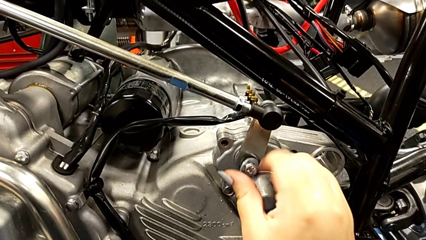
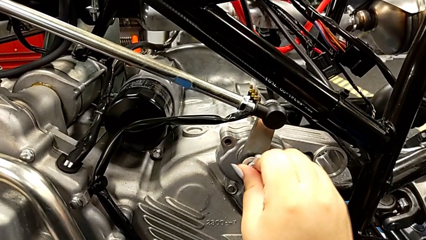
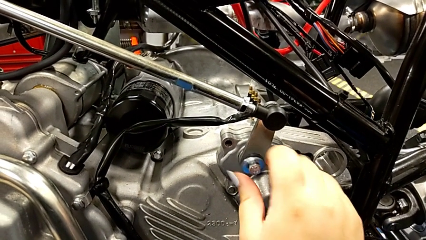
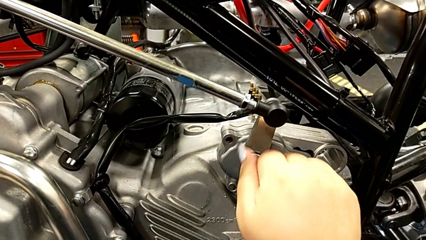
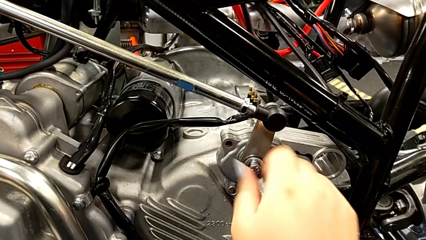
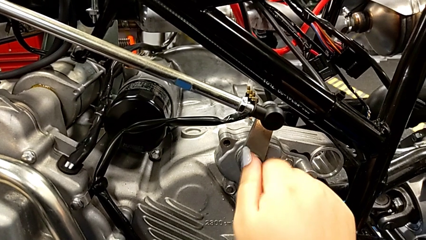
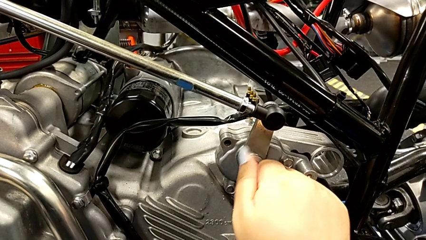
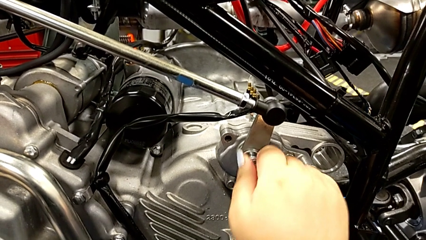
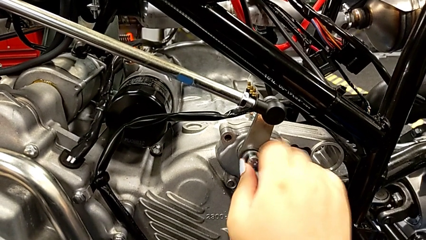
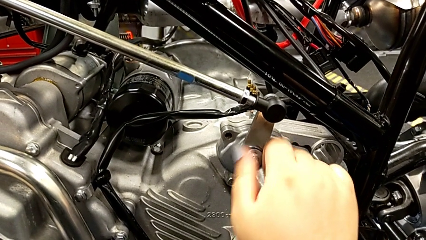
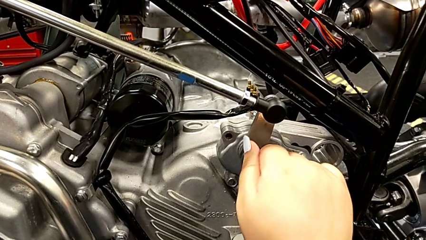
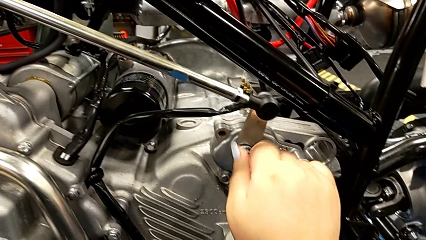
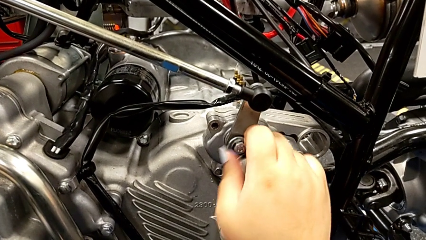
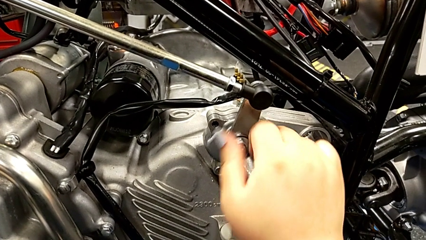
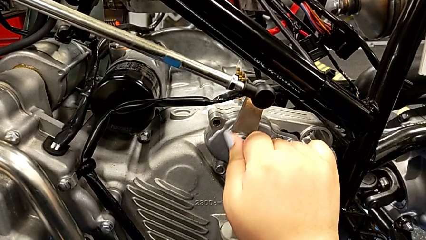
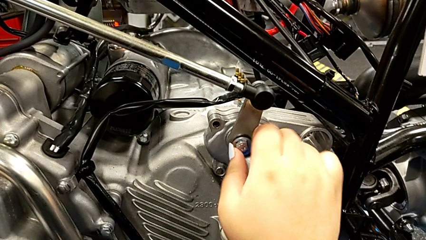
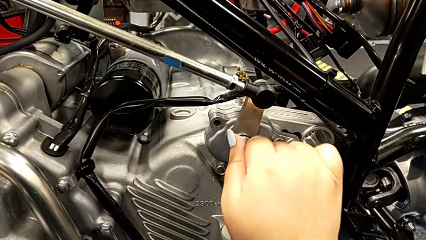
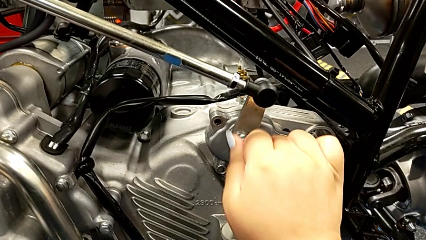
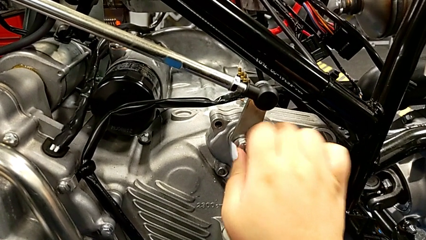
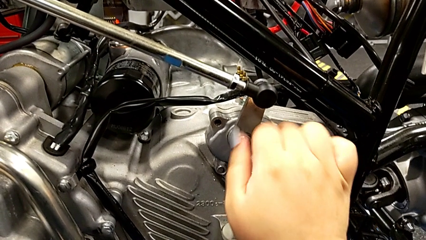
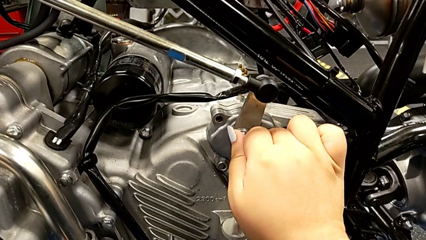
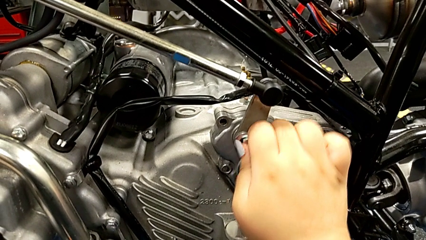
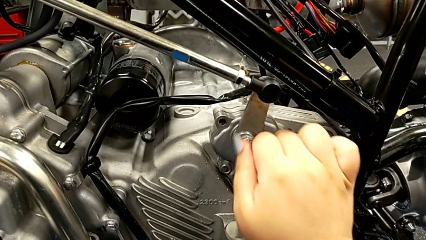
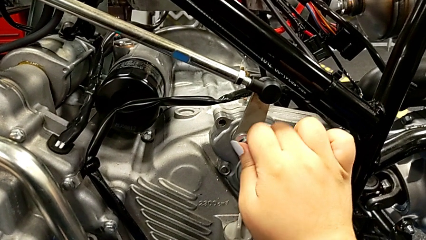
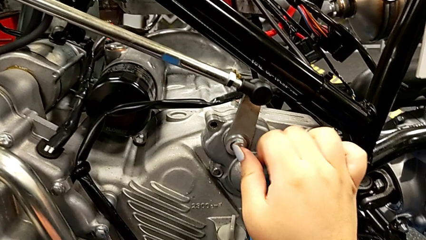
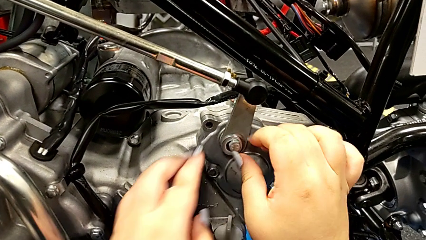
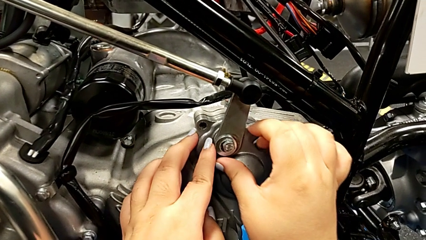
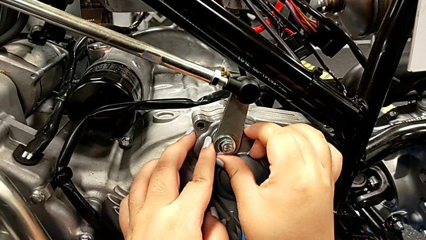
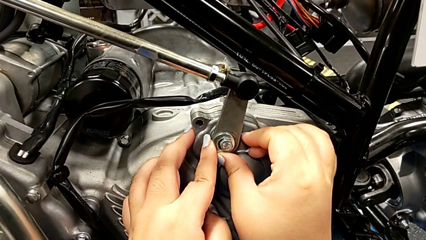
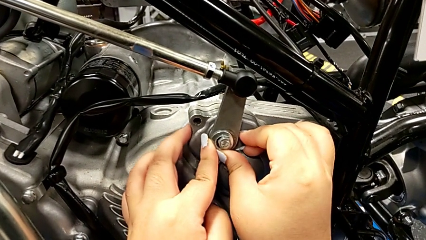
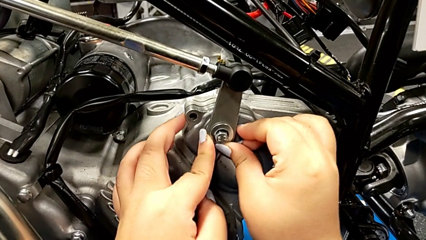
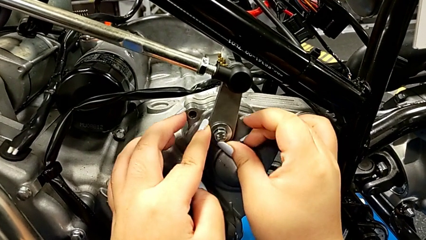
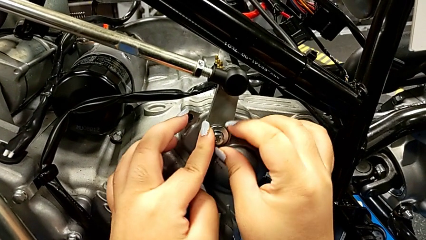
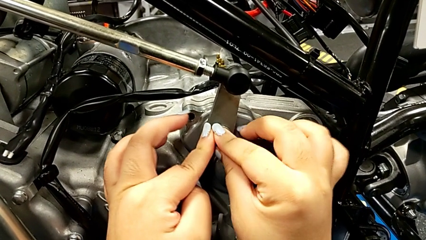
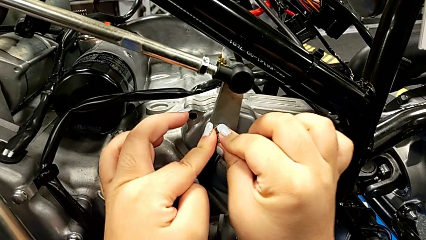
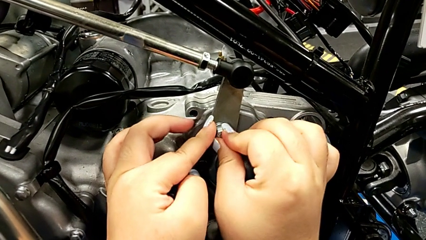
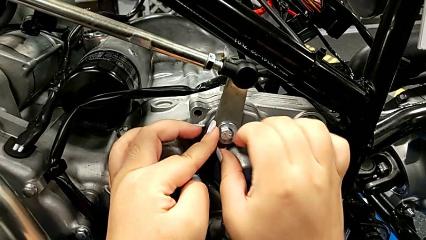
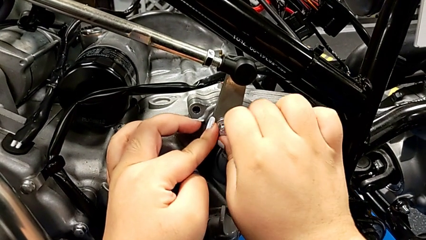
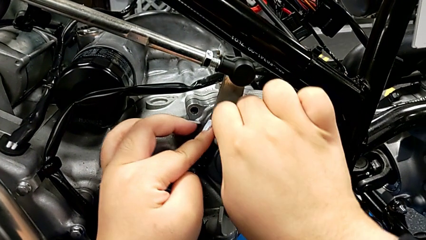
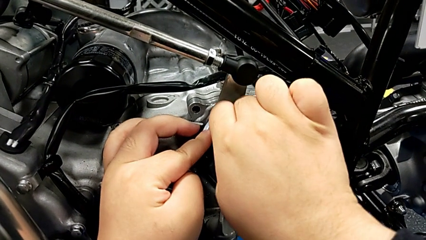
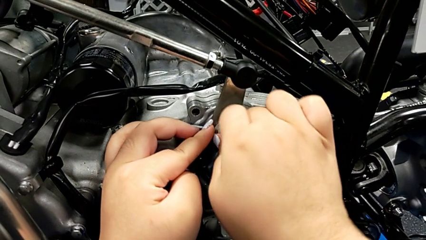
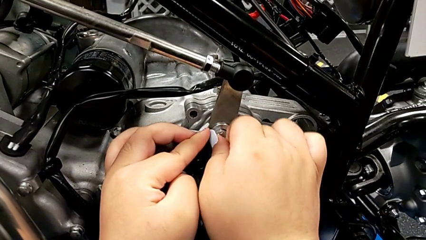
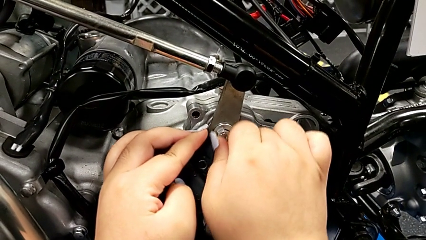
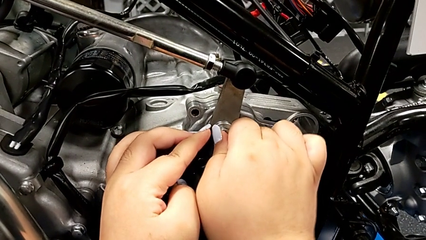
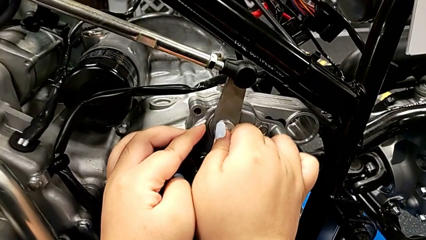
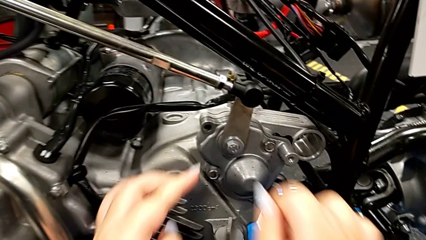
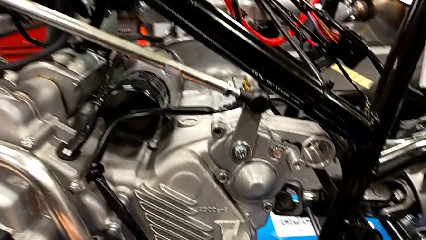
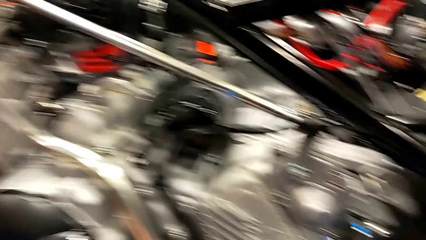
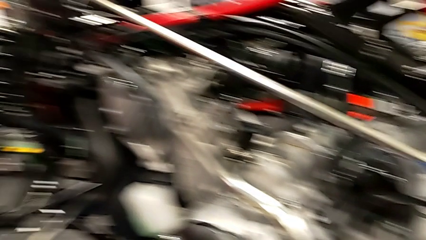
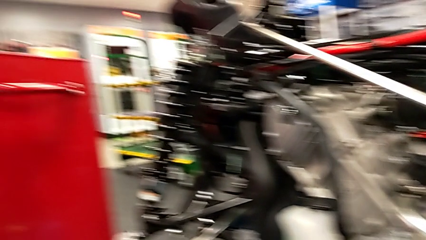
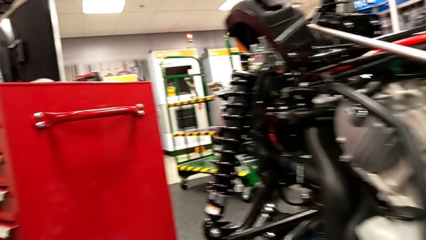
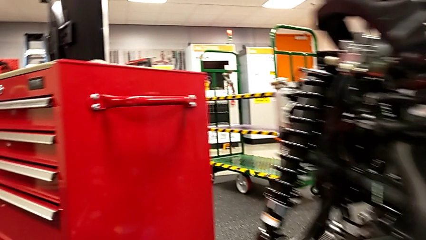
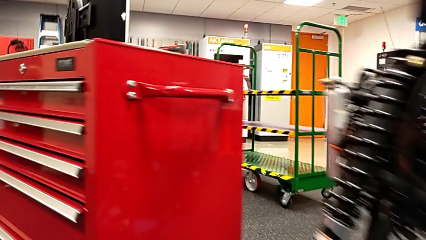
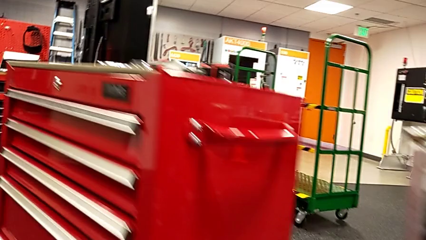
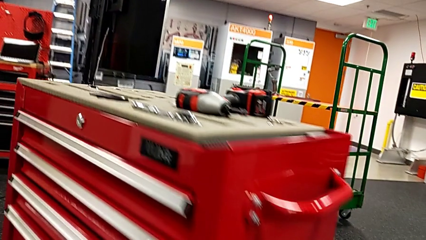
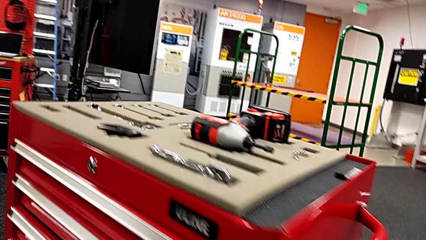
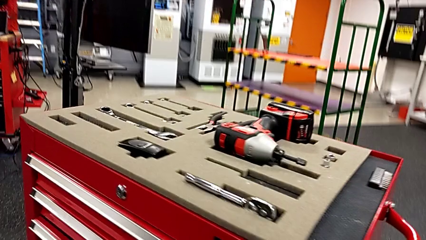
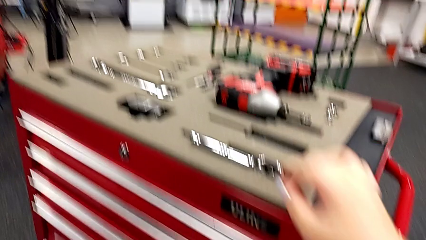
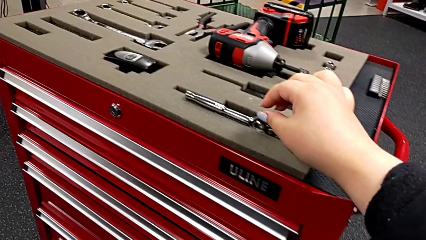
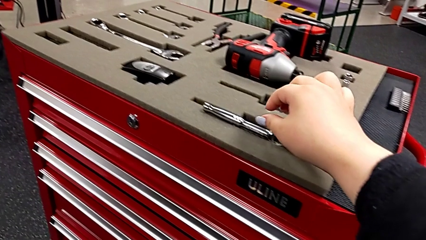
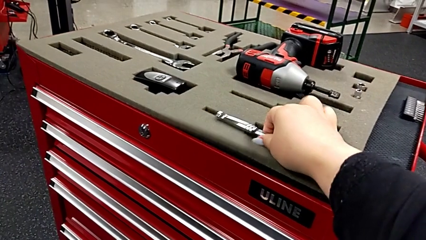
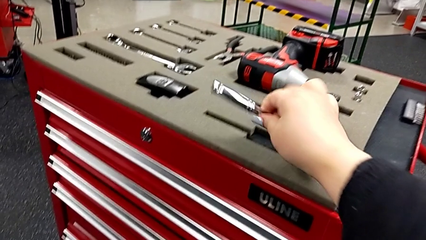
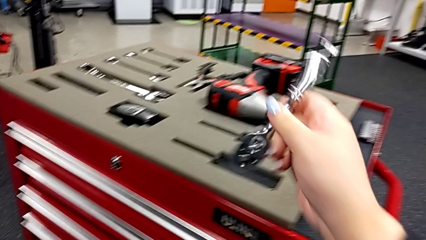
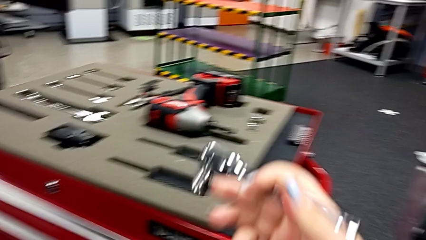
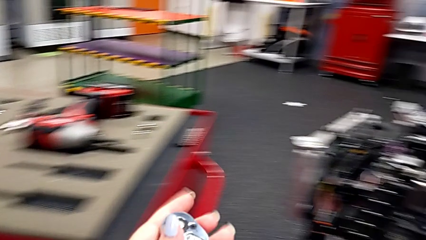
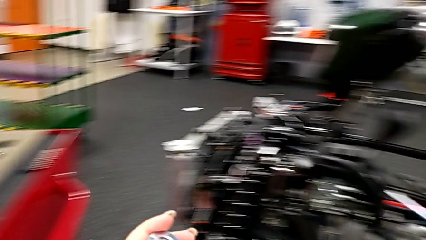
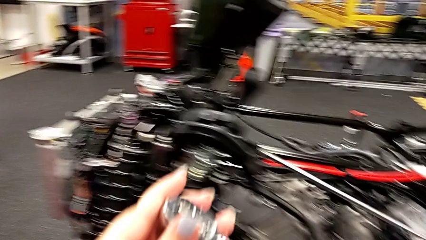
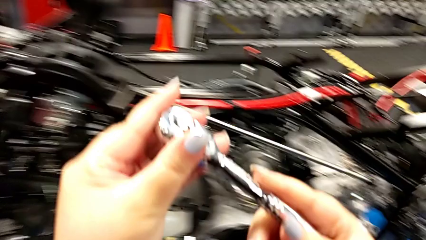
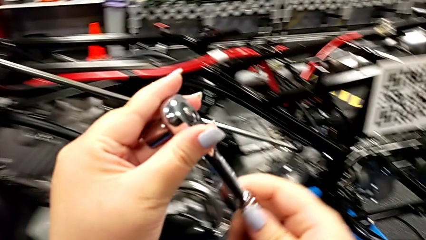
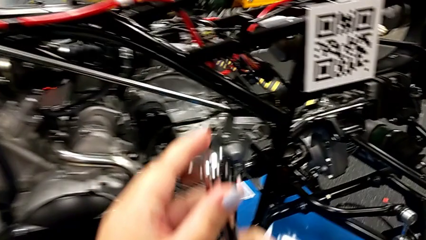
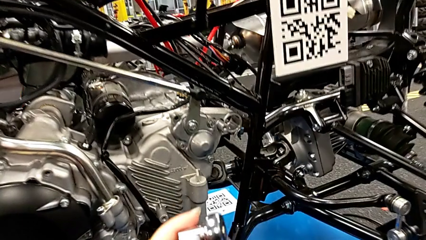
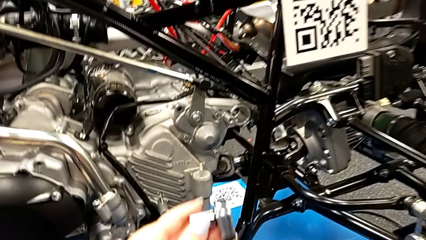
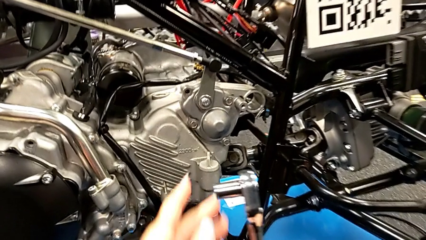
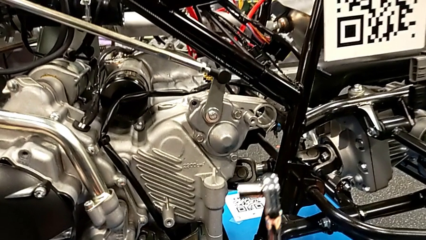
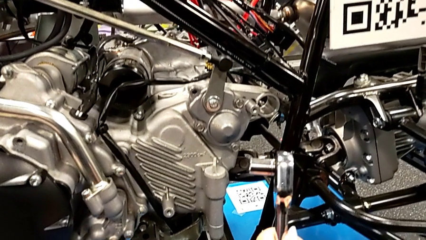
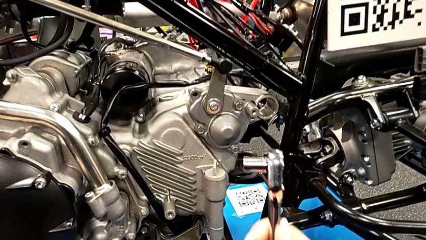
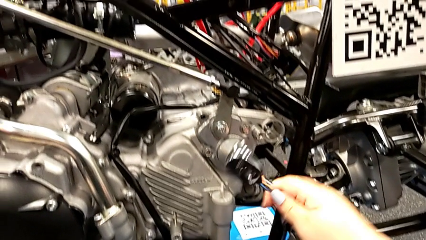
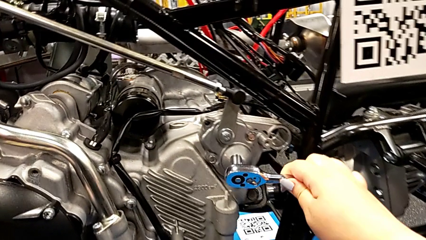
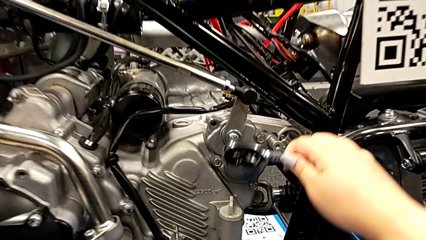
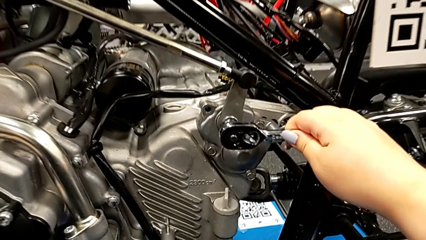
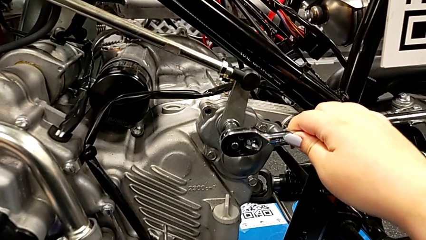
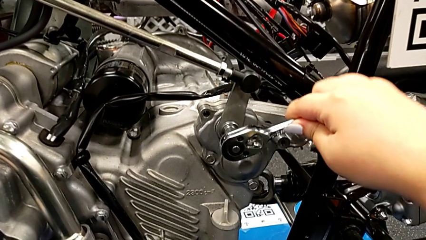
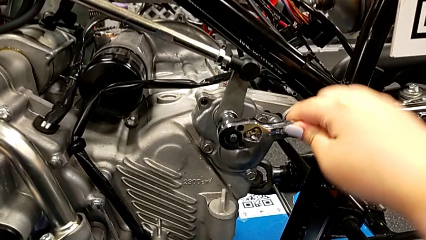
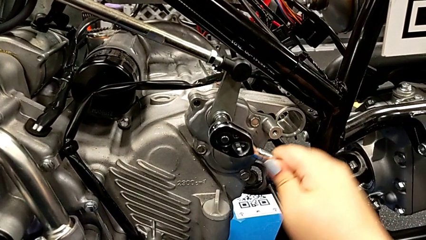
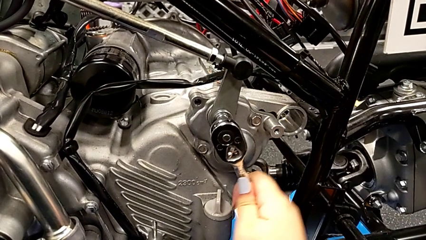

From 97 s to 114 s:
The camera wearer is inserting the washer and the bolt into the peg. They keep screwing the bolt, grab the ratchet, hold it and insert it.
